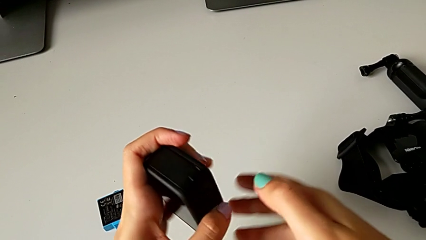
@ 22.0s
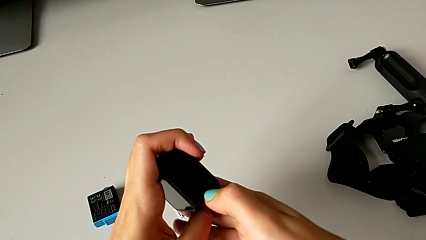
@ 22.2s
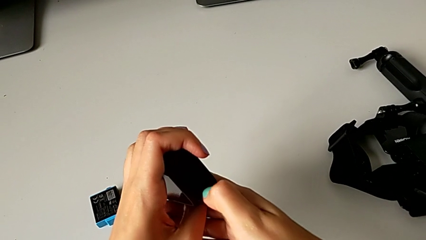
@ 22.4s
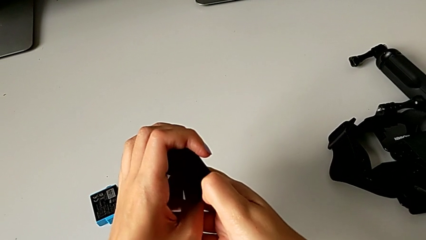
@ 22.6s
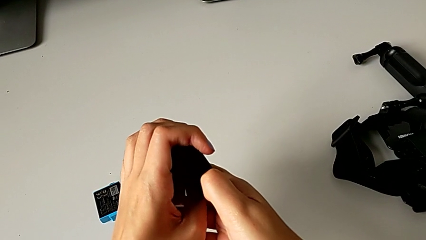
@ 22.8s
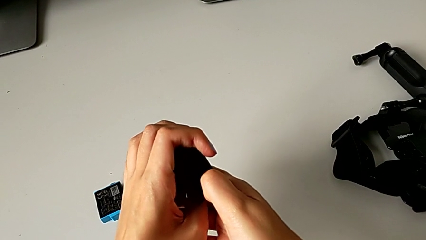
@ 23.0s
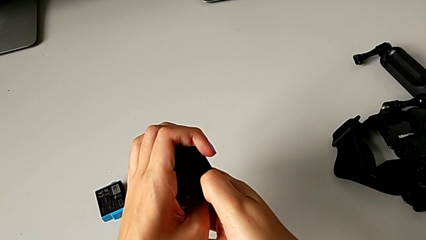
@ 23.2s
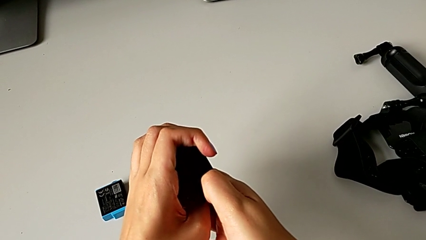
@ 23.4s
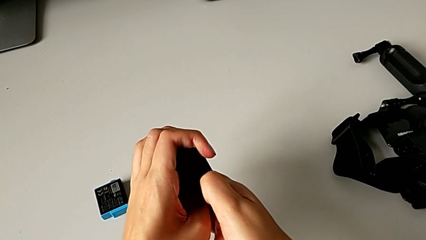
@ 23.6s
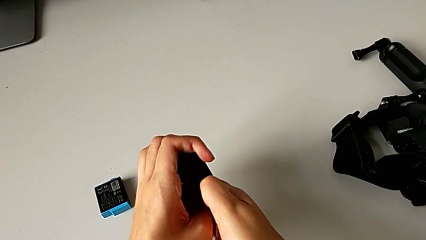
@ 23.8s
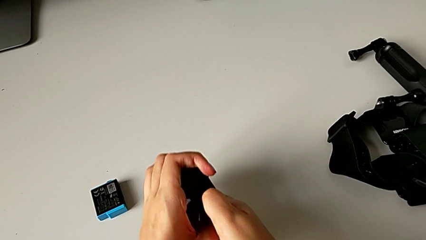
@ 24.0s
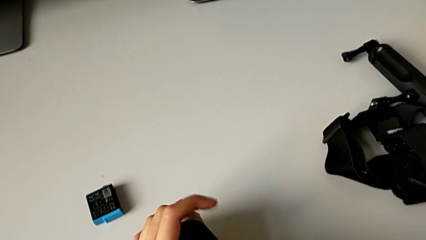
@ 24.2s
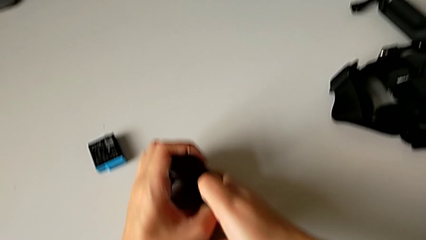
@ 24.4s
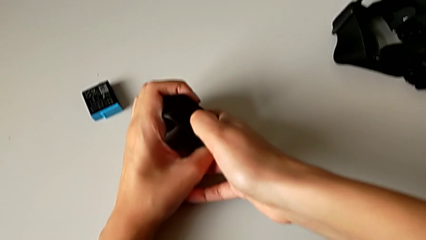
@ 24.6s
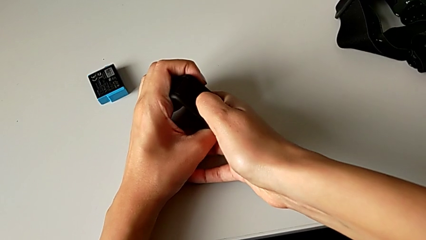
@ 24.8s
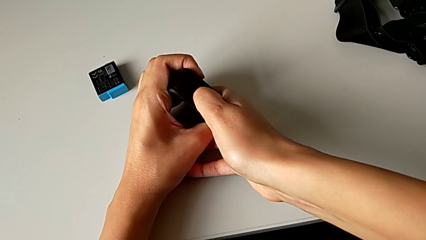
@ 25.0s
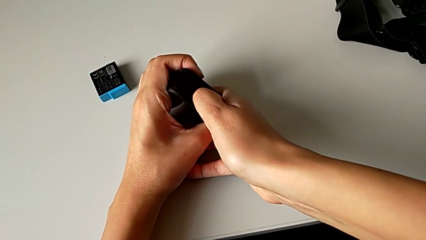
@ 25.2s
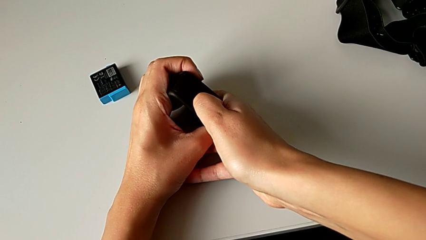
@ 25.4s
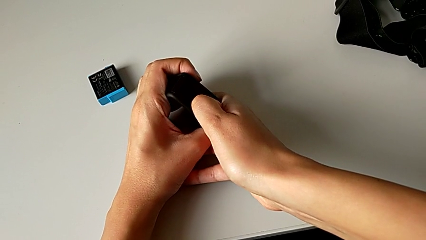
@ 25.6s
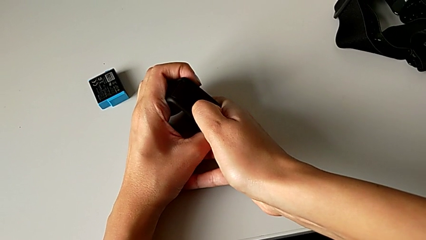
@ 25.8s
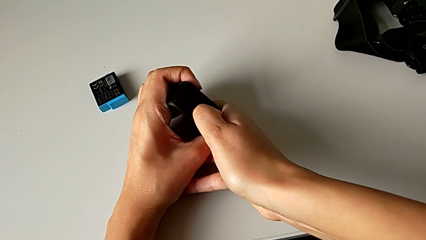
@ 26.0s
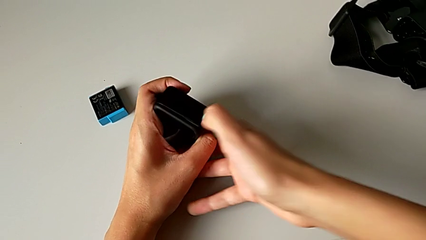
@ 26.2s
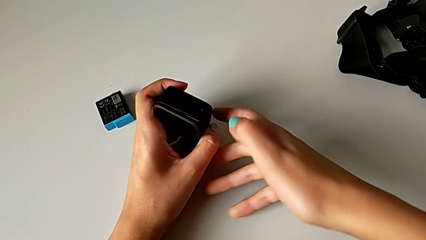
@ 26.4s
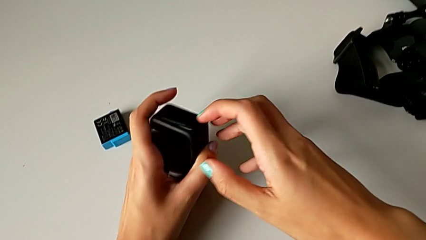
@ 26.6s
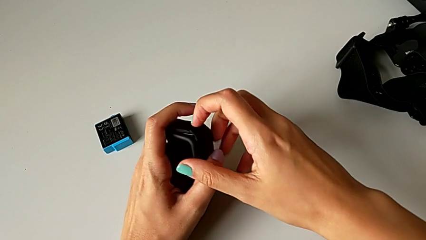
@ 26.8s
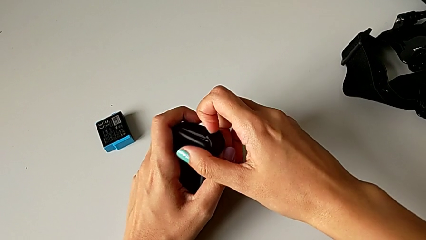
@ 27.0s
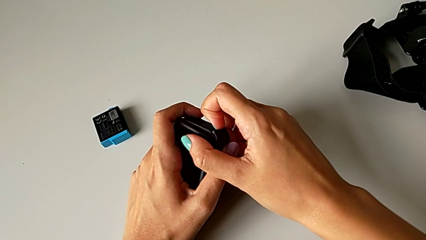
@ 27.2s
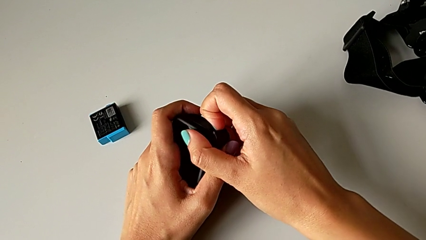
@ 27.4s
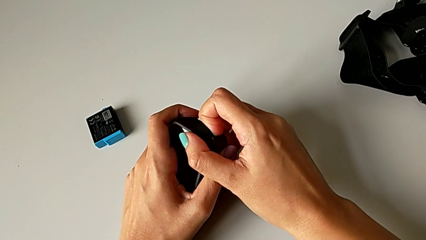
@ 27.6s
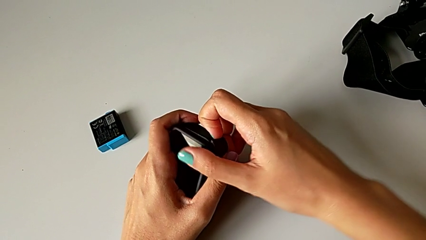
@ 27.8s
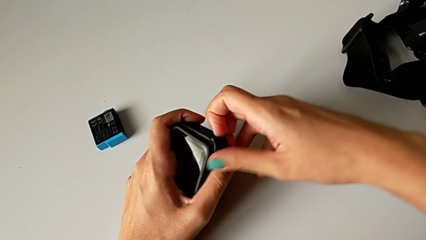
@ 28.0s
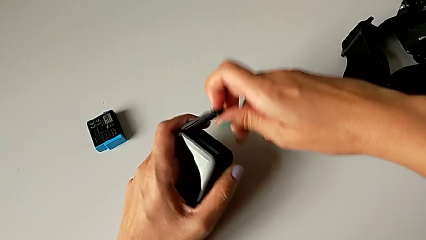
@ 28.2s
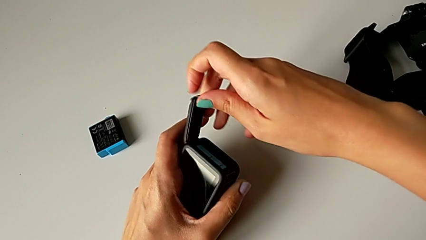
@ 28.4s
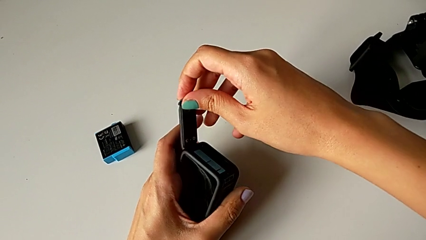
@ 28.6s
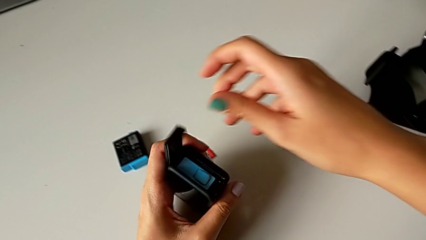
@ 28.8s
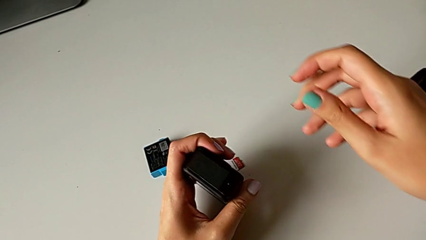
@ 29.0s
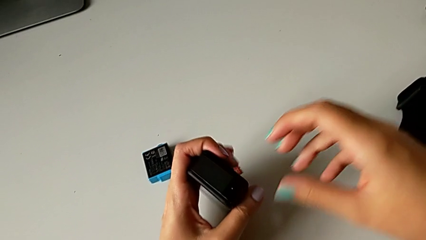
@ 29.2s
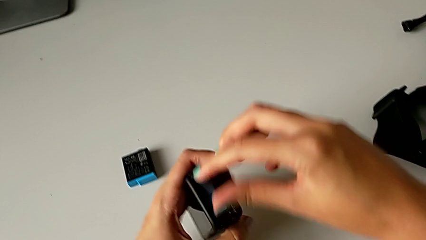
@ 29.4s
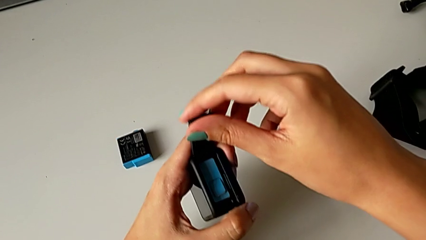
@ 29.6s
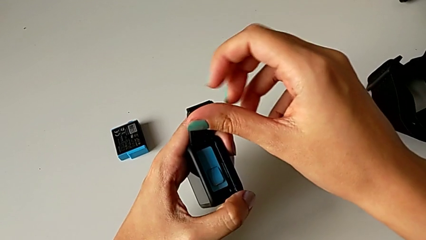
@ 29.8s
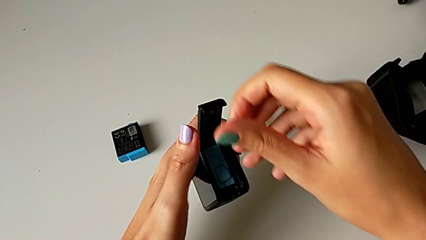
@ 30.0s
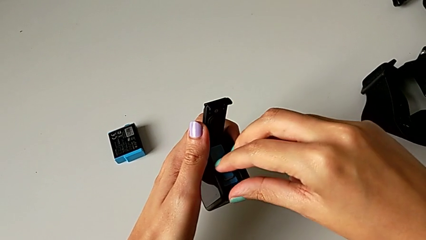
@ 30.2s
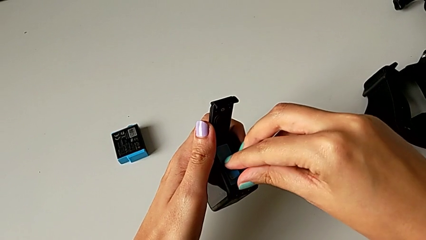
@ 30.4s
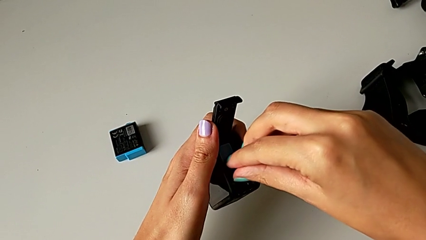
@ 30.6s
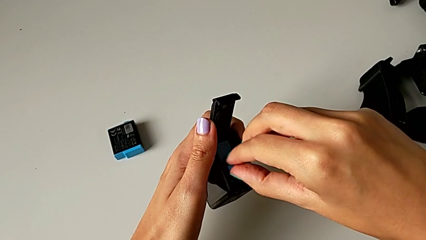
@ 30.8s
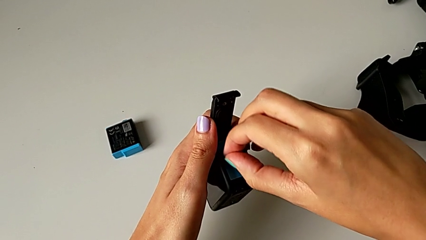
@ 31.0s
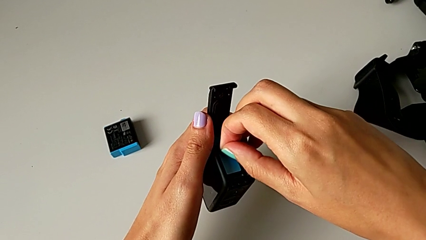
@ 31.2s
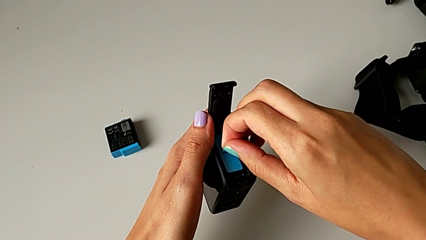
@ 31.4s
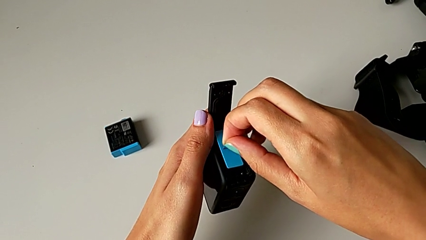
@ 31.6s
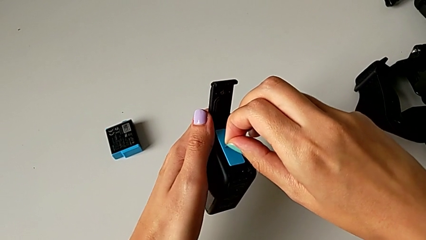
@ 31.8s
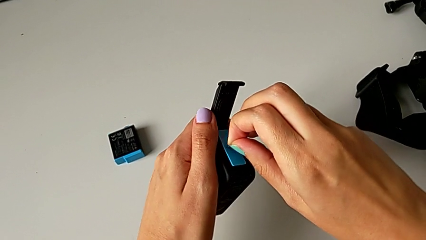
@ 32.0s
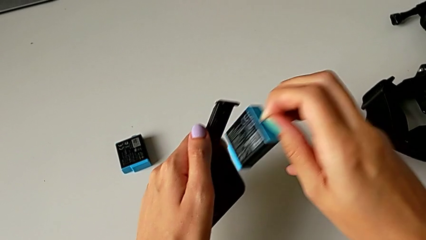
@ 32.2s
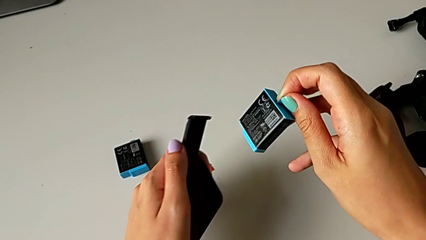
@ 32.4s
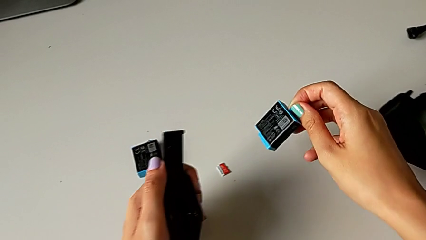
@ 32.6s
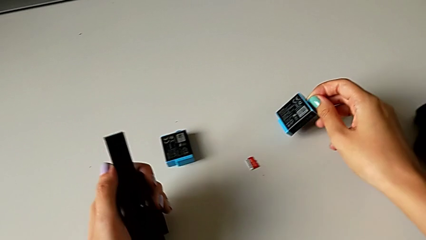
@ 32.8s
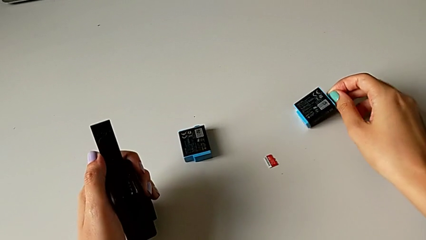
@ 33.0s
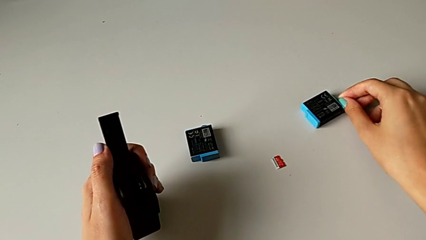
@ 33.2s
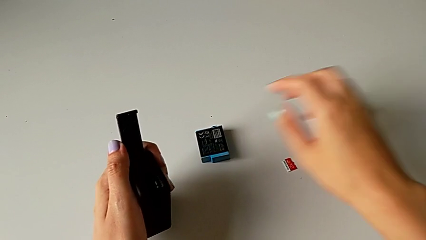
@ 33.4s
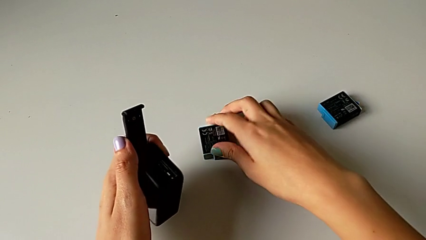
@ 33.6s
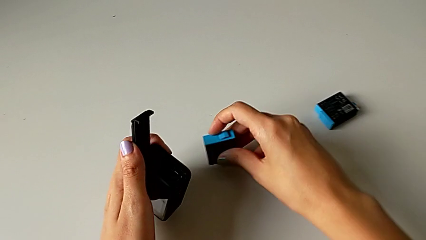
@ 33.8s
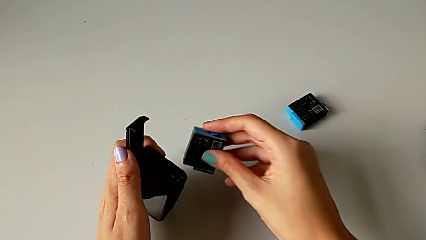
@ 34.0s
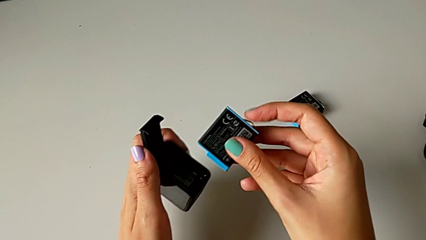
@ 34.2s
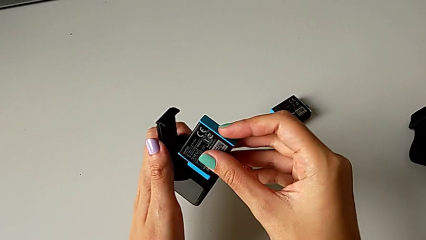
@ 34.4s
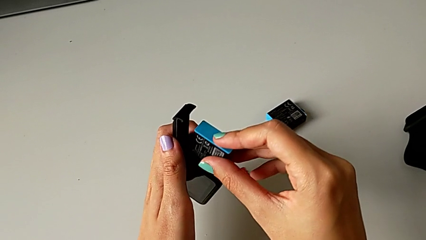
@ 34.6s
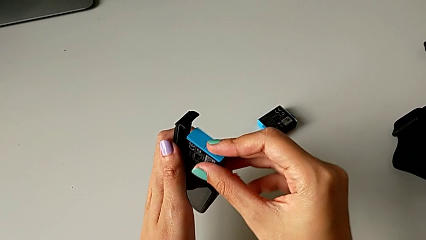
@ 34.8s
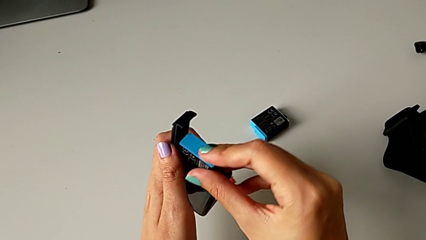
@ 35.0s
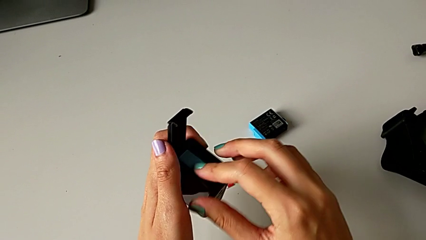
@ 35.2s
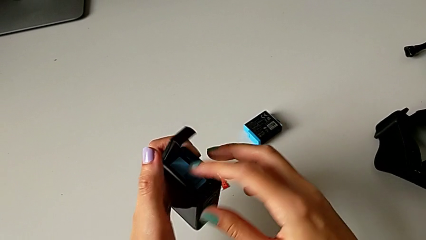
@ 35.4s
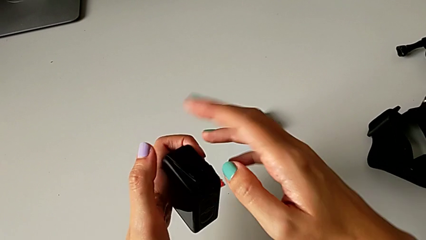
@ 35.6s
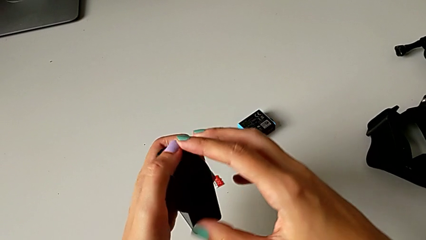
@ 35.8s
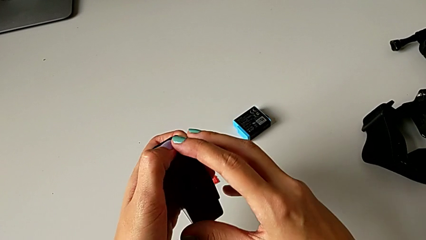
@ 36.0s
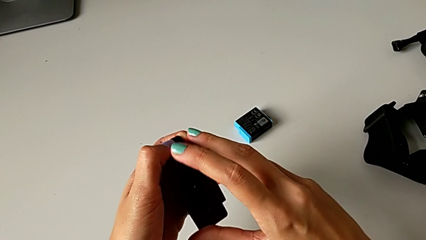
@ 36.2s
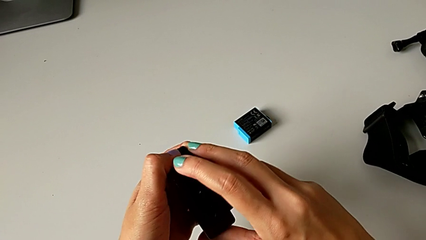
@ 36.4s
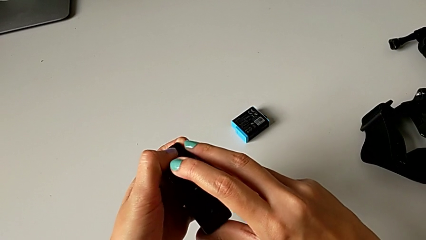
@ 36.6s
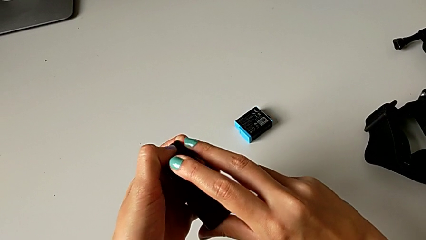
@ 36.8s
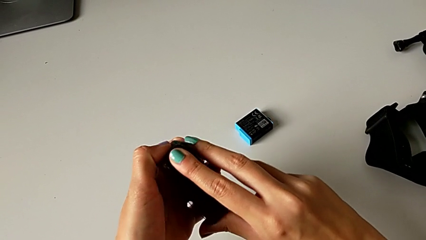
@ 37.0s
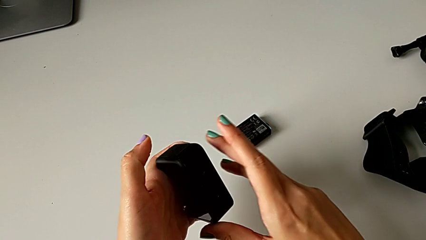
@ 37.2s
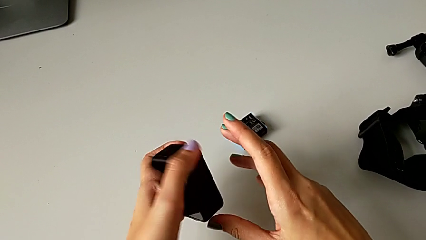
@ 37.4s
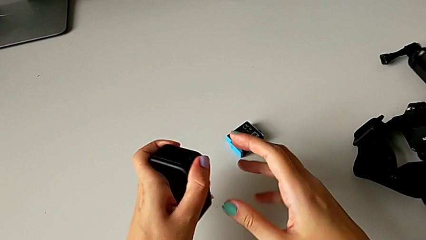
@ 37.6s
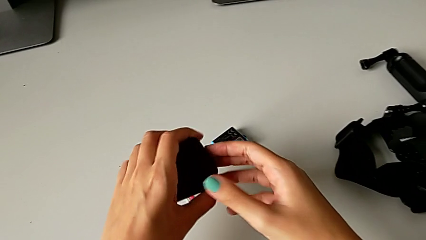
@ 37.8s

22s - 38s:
The camera wearer is exchanging the battery of the GoPro. They pull the button, open the battery door, grab the old battery, withdraw it, place it, lift the new battery, insert it and close the battery door.
